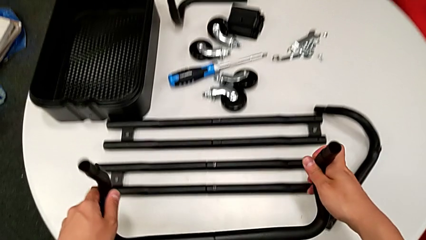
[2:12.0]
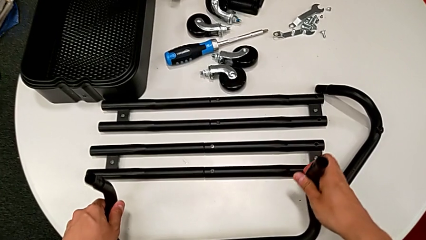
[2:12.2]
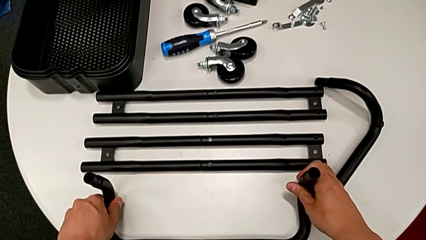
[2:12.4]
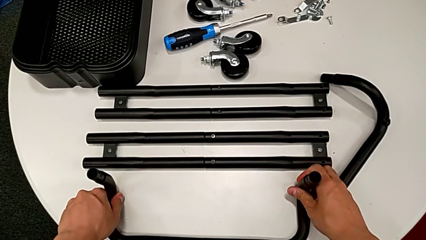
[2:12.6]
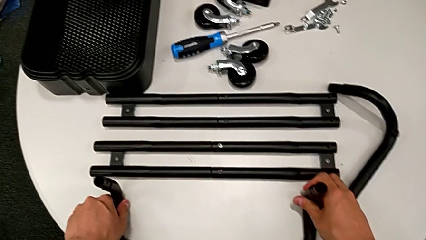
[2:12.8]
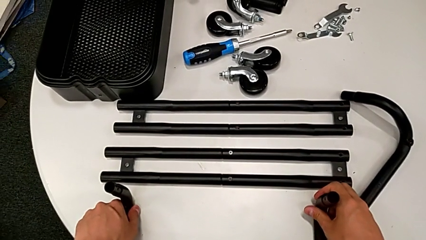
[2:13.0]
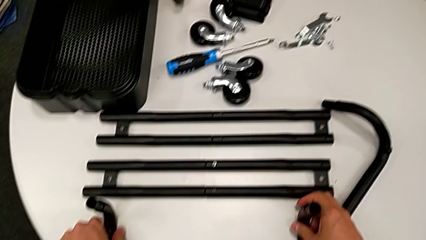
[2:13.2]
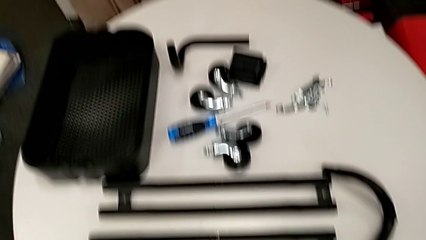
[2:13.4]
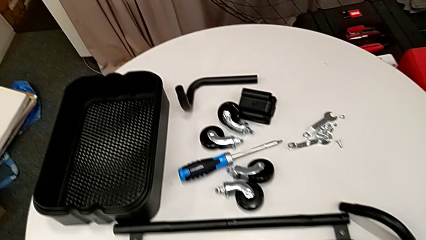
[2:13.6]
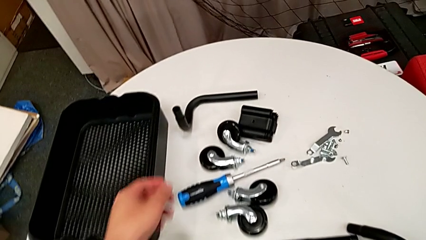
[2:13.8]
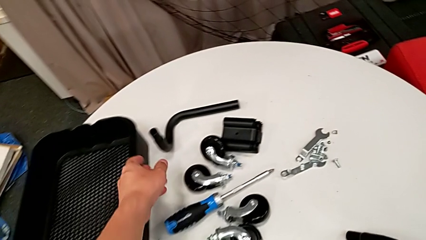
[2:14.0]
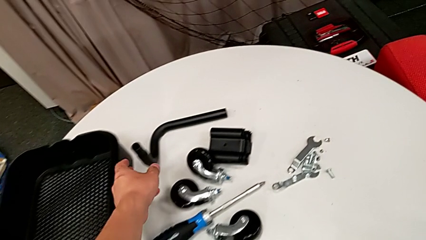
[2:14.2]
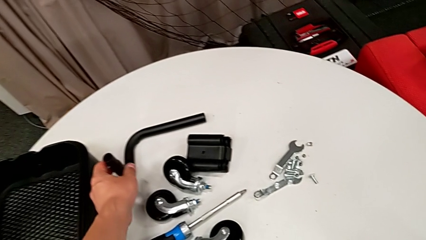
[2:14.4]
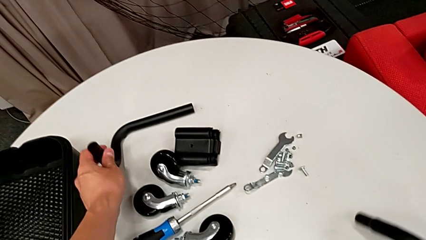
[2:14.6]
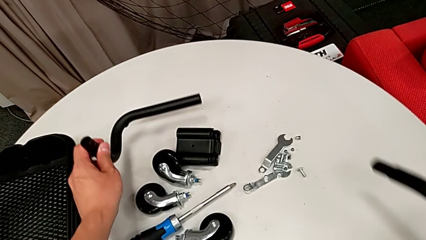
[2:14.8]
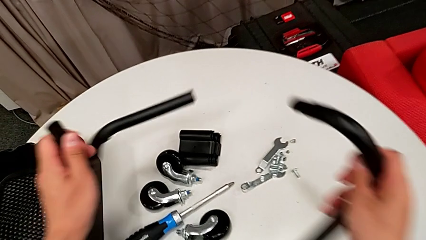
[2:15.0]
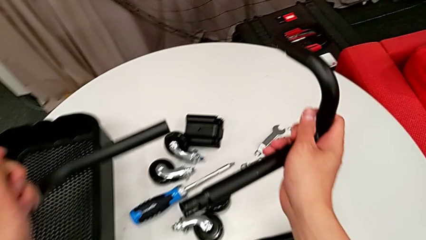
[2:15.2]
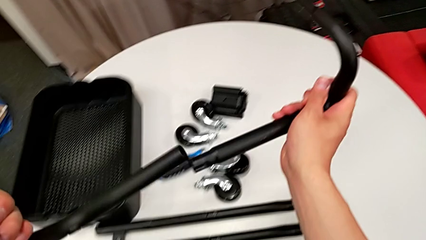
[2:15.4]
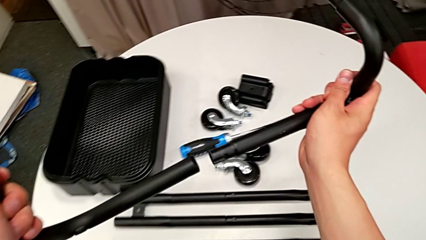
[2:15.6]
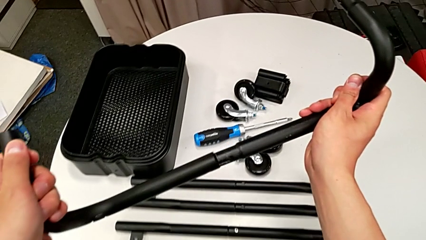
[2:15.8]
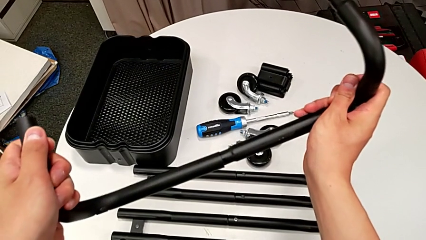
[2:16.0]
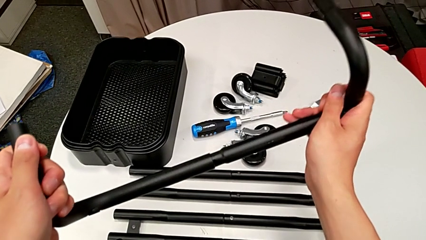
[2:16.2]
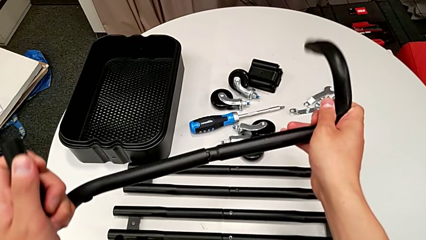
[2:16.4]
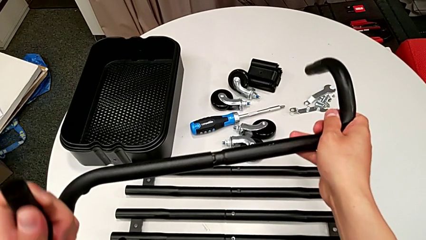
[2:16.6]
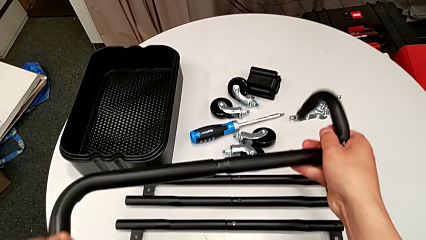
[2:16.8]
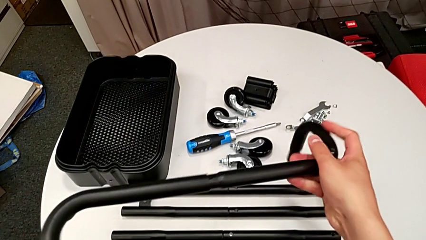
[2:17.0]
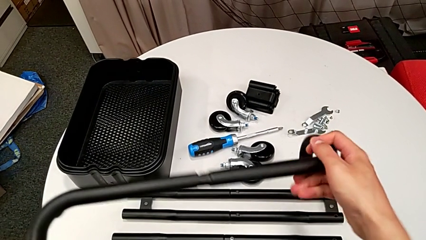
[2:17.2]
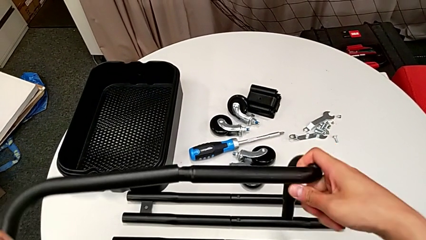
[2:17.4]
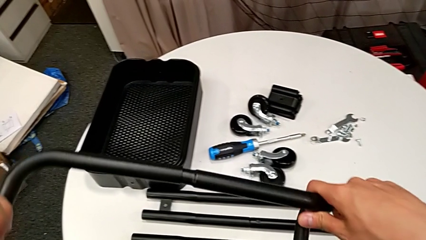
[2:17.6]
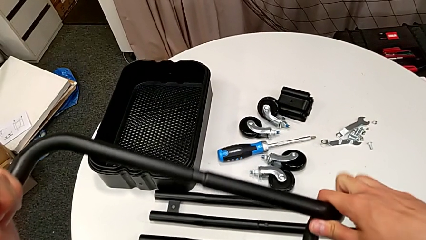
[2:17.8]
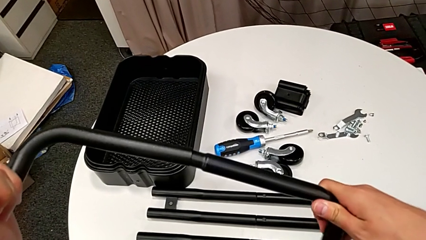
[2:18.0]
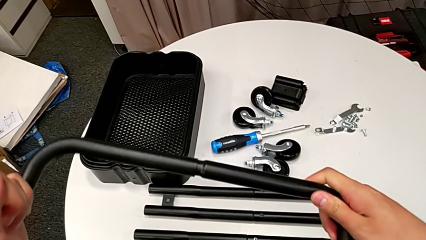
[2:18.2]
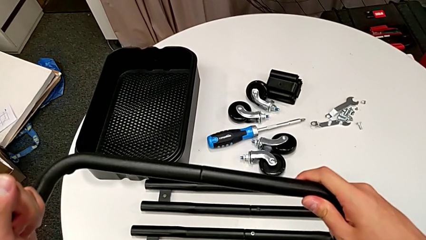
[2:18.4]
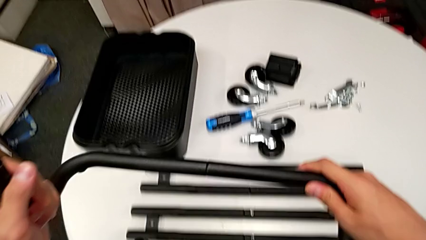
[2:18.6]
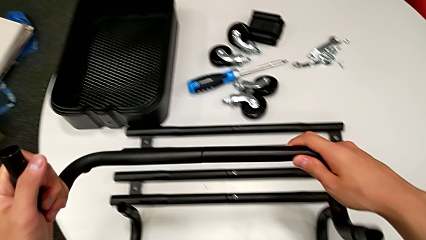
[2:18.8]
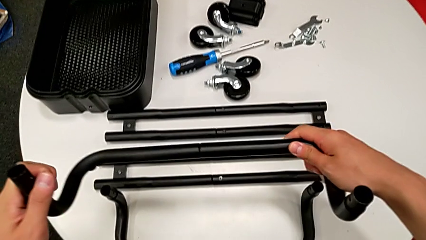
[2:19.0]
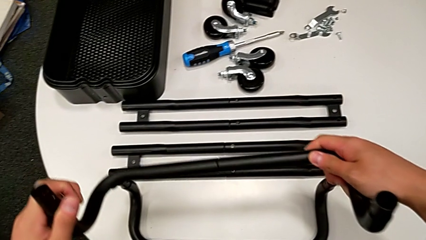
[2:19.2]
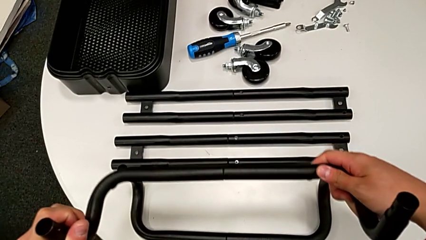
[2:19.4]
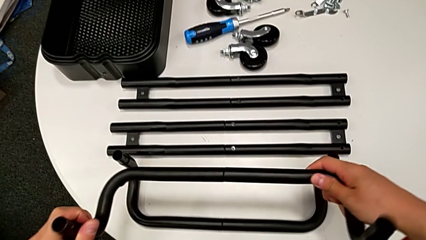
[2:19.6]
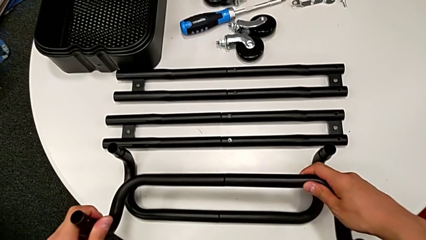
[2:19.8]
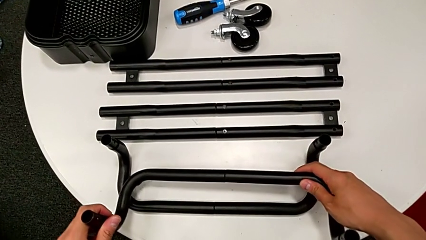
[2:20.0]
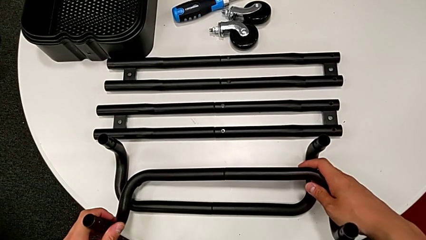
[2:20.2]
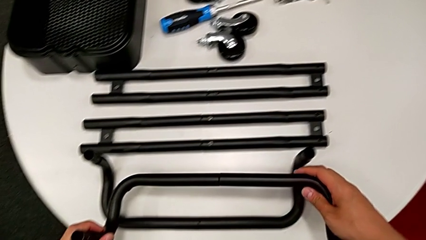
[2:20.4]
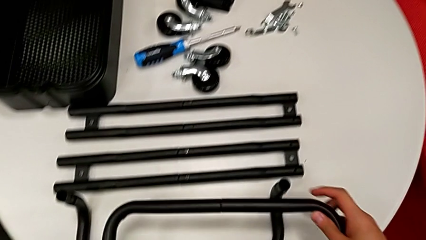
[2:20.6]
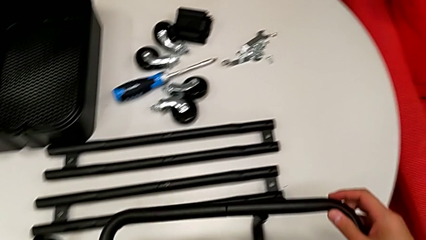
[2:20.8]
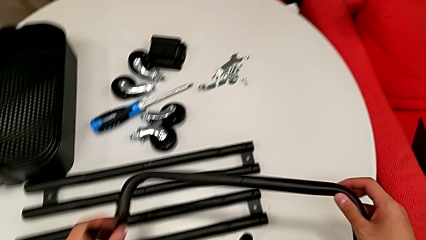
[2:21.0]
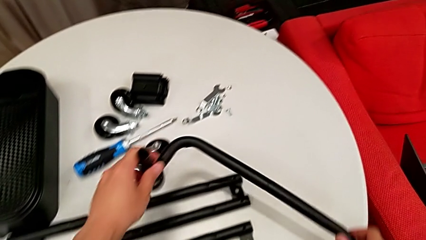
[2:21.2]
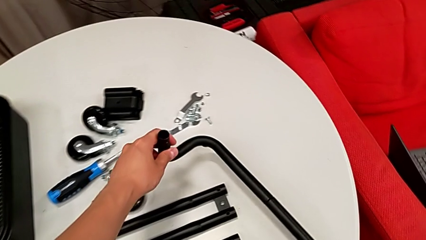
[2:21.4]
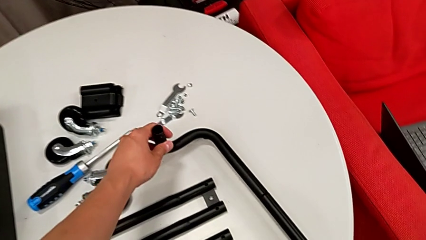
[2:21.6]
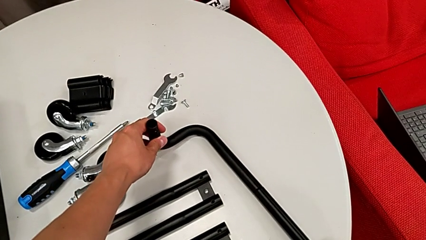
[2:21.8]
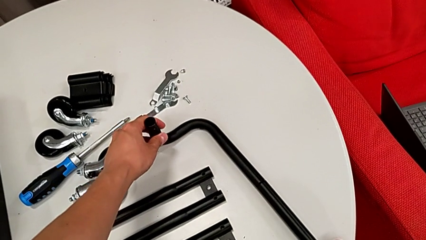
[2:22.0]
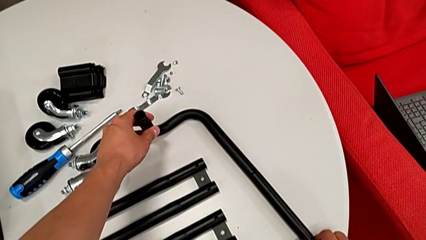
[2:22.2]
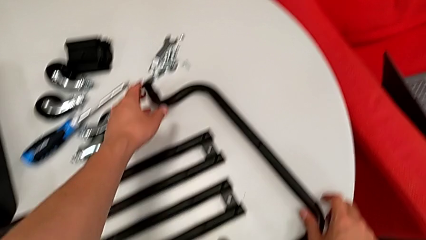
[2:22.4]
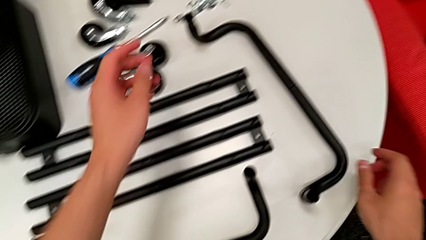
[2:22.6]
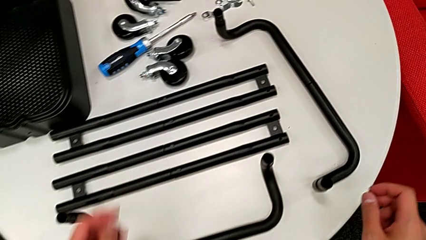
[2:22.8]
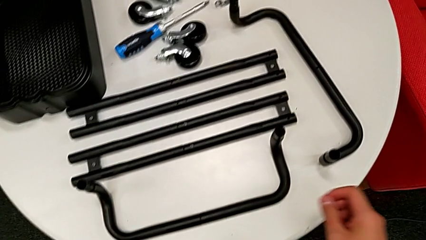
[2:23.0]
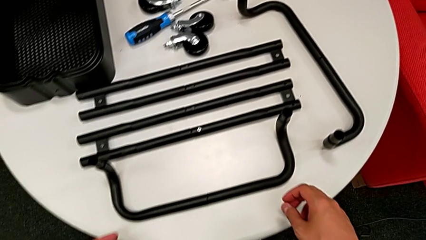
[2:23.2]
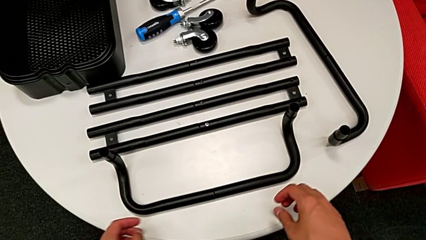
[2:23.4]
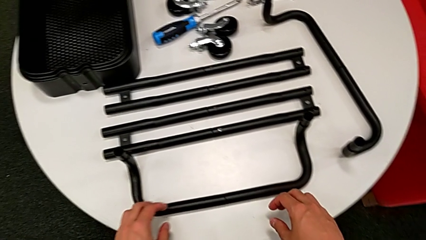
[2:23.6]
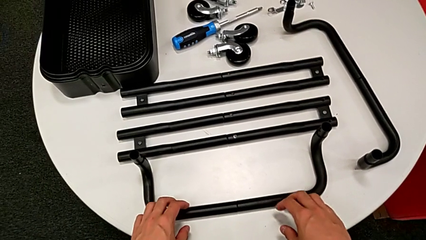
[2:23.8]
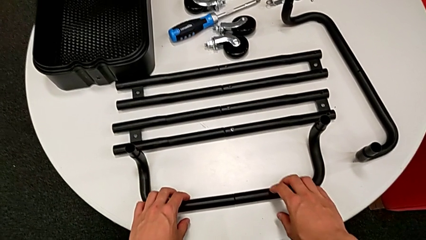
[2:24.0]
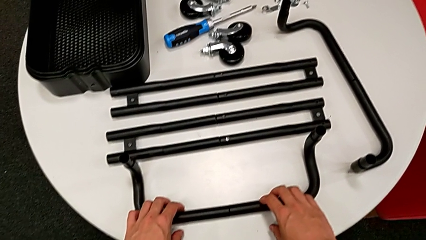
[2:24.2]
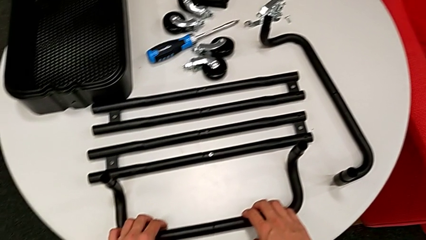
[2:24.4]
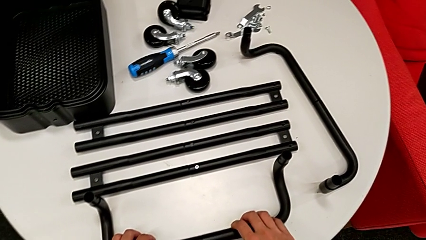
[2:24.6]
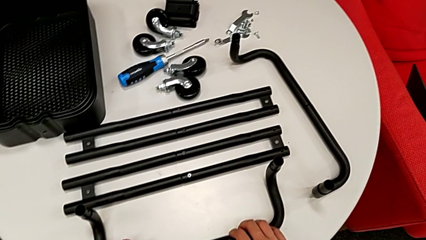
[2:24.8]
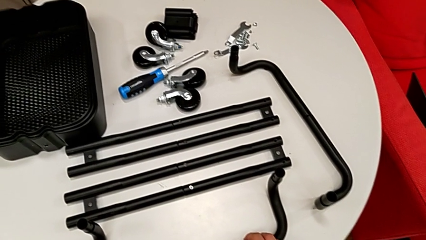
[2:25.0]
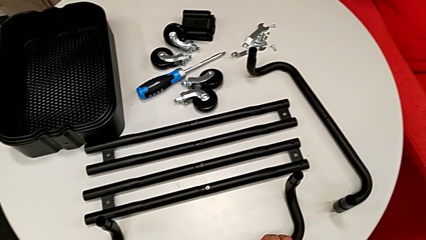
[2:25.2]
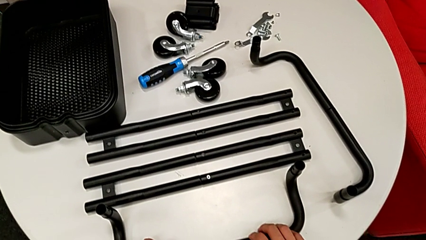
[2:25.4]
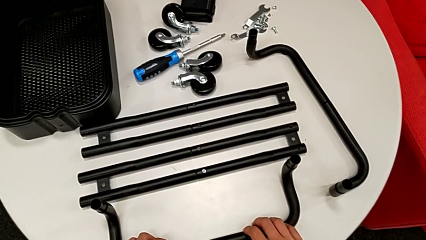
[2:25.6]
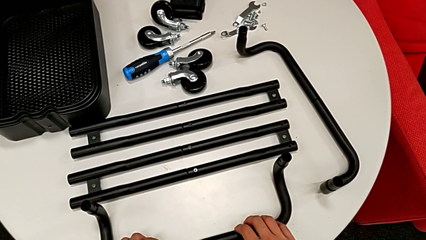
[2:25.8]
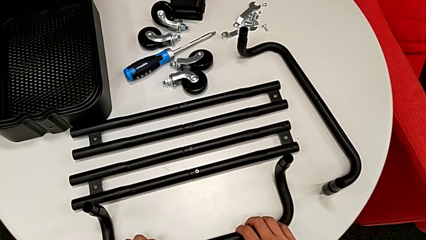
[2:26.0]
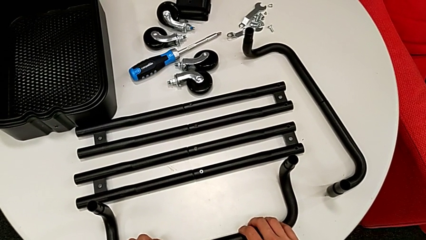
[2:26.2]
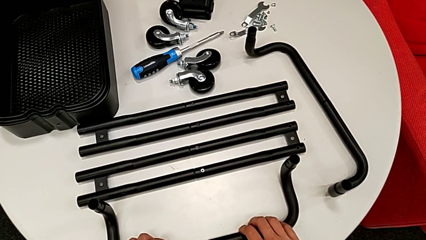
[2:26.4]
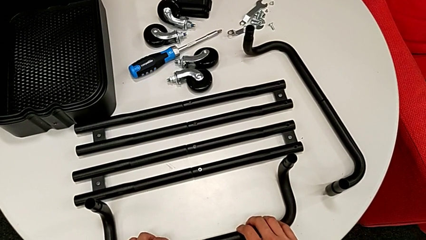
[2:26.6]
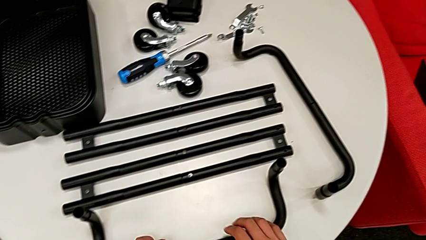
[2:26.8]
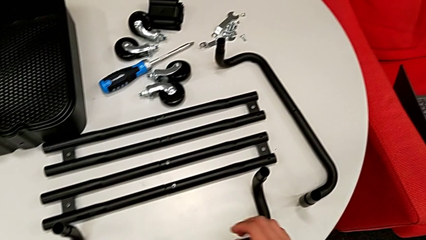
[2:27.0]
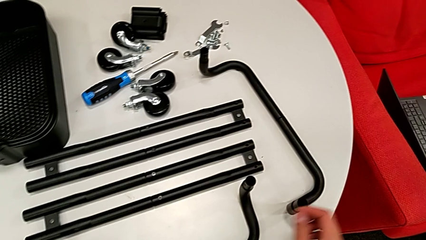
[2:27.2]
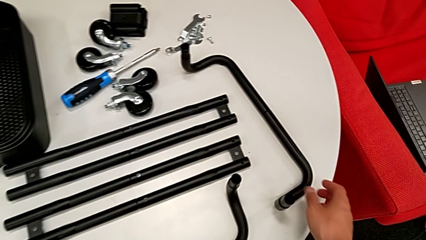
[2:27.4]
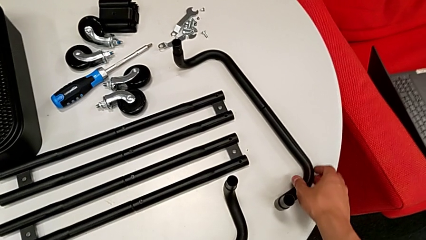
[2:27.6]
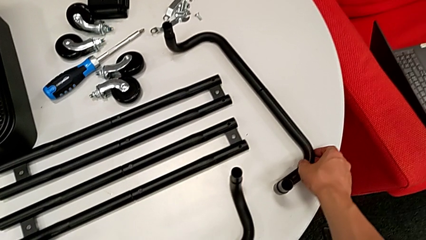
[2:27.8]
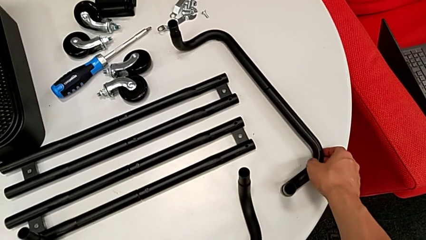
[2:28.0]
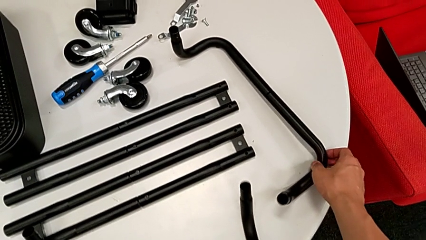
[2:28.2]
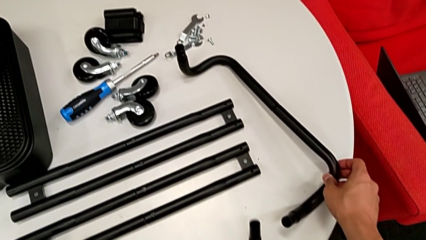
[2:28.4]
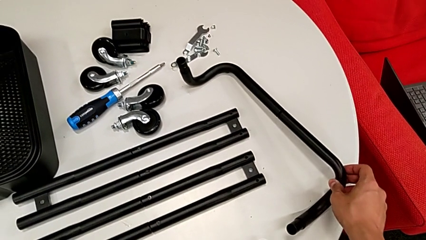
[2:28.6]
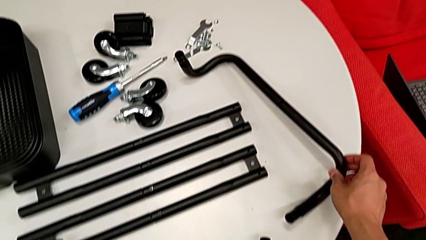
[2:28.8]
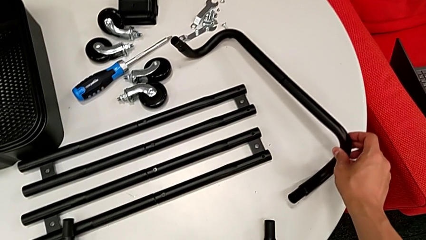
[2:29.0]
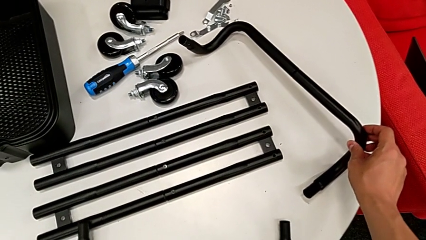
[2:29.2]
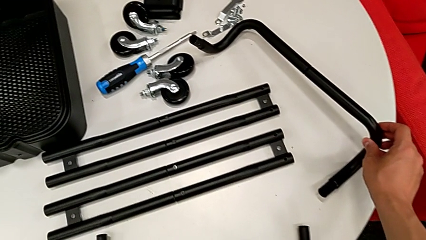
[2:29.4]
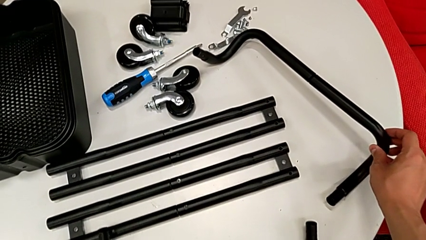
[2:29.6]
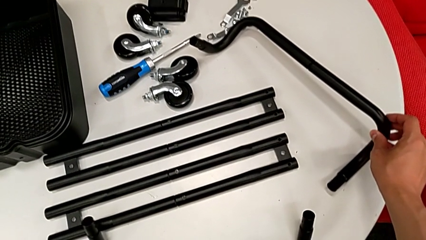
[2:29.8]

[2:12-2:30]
The camera wearer is assembling the base frame. They place the black frame, grab the fourth frame, assemble the bent frame, place the black frame, lift it, wrongly place the half frame in the wrong direction and begin to grab it.
